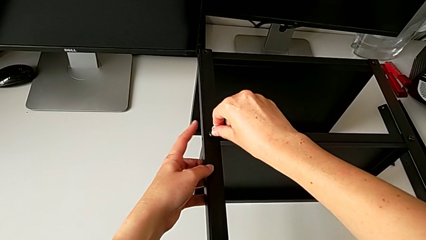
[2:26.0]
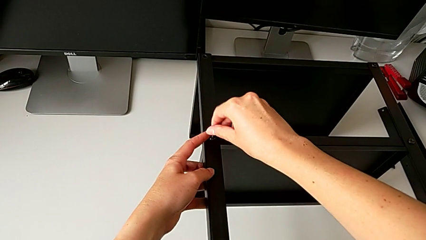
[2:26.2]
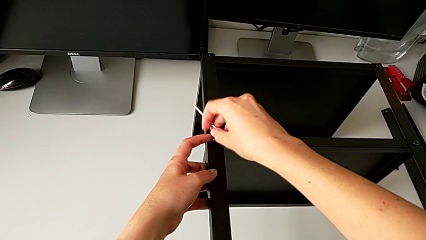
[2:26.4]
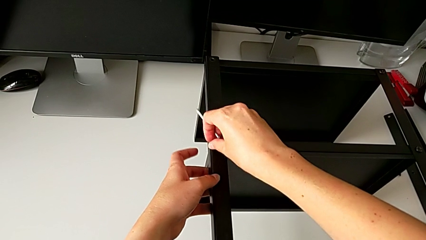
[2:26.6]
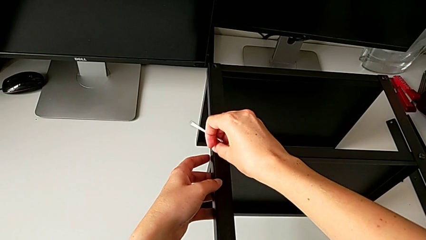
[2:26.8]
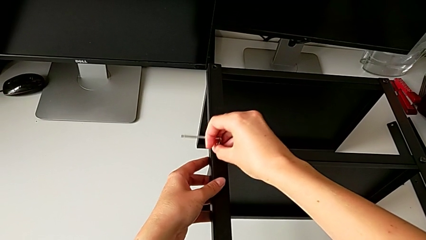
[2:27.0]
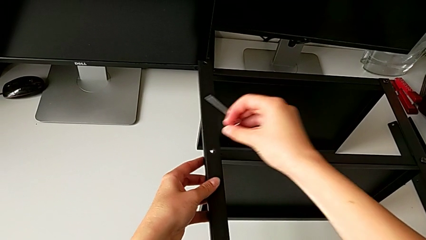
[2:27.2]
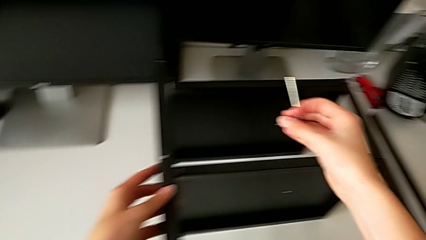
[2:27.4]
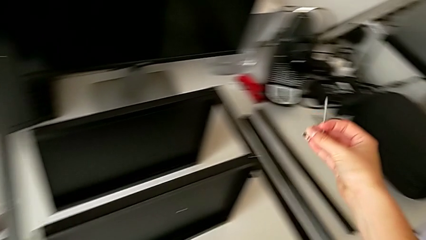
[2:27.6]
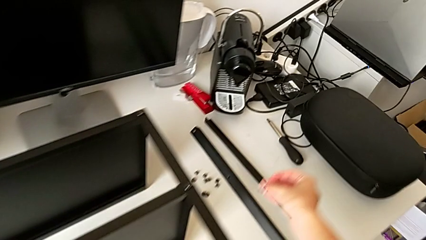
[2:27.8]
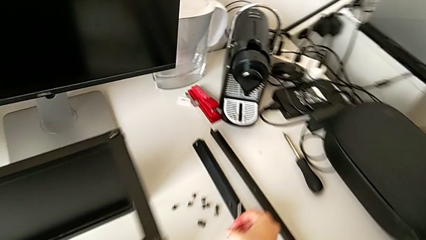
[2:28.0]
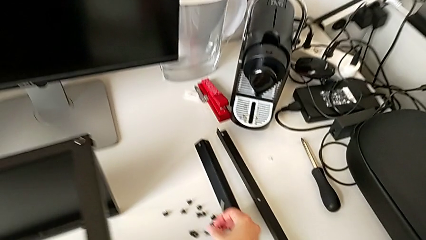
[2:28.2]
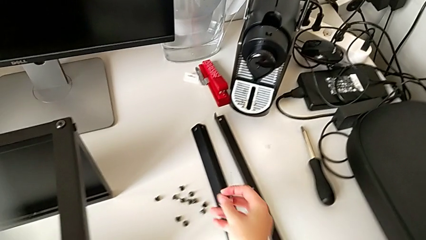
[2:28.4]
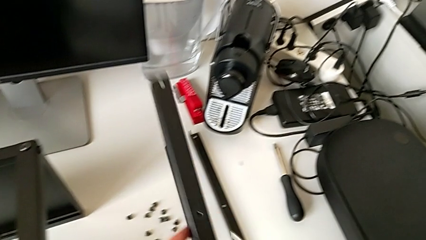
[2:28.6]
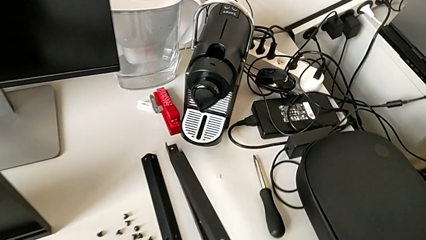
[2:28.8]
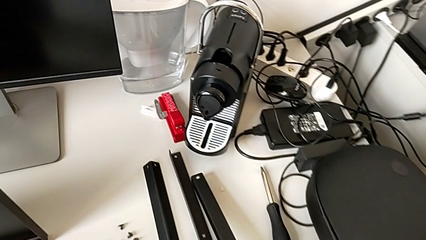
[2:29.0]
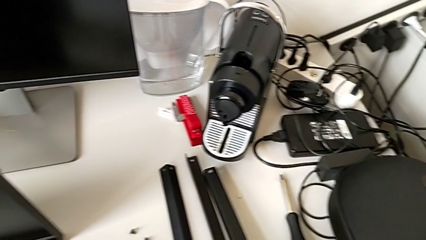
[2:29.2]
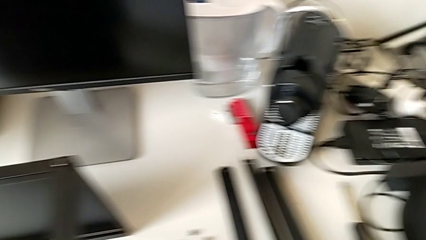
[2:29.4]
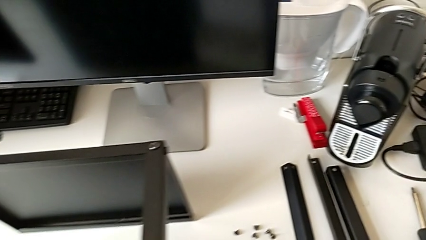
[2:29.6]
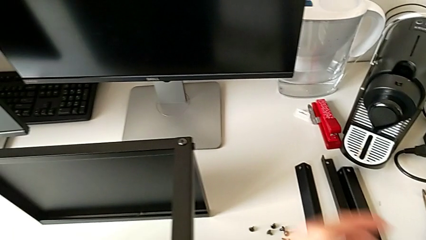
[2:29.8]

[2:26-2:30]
The camera wearer is disassembling the third leg of the table. They withdraw the Allen wrench with the right hand, disassemble the hex socket head with the right hand, disassemble the third leg, place the hex socket head and place the third leg.

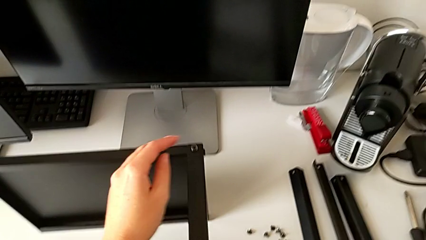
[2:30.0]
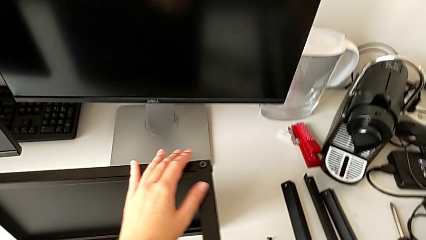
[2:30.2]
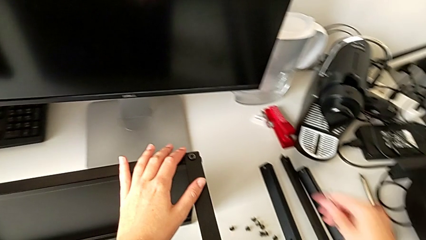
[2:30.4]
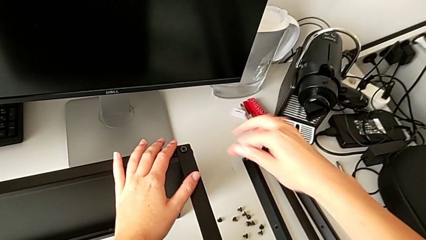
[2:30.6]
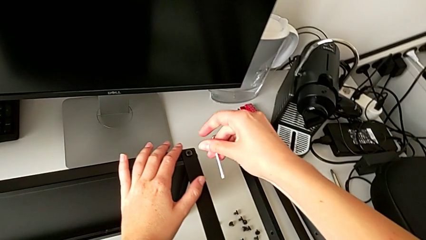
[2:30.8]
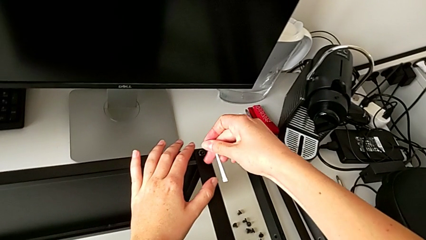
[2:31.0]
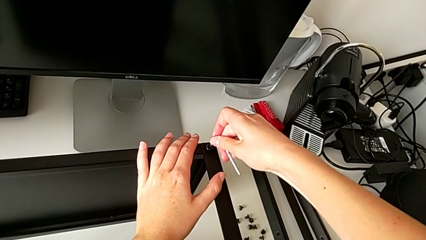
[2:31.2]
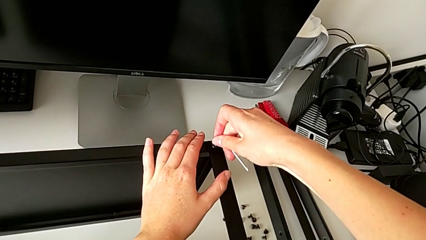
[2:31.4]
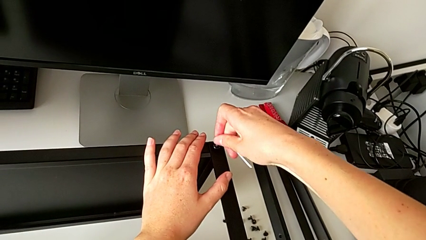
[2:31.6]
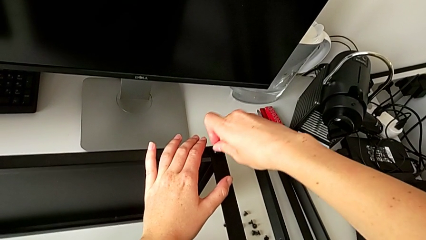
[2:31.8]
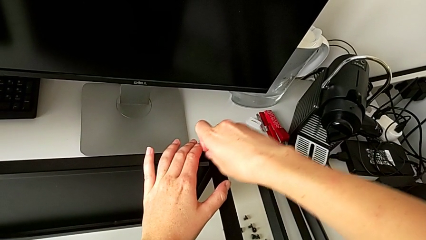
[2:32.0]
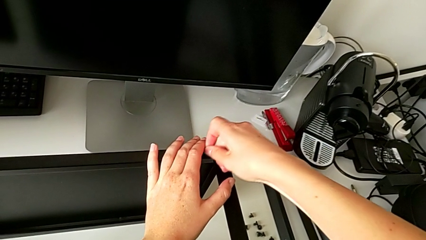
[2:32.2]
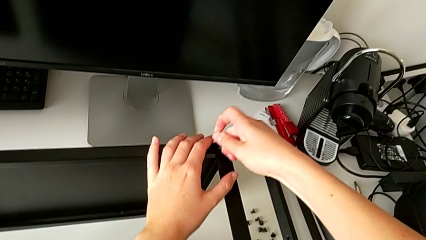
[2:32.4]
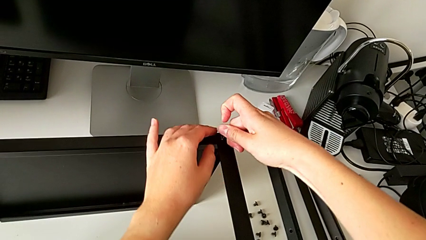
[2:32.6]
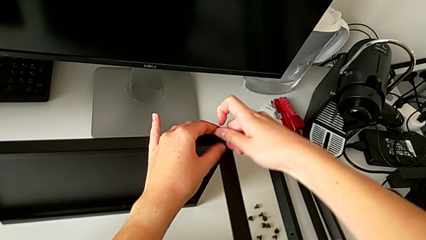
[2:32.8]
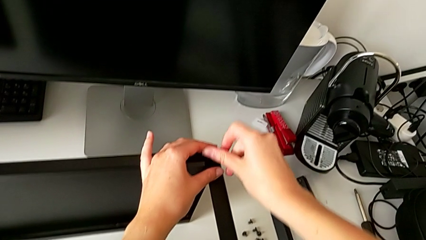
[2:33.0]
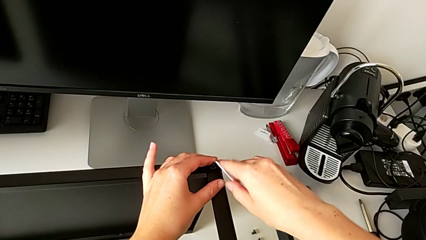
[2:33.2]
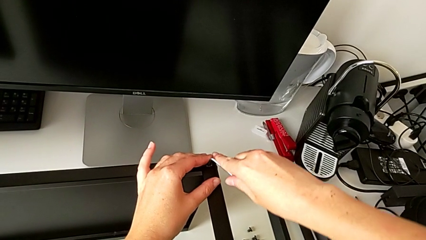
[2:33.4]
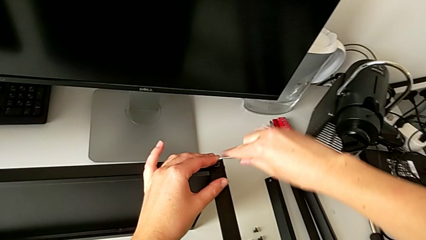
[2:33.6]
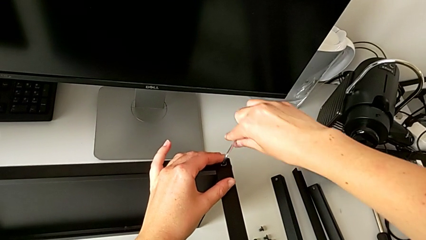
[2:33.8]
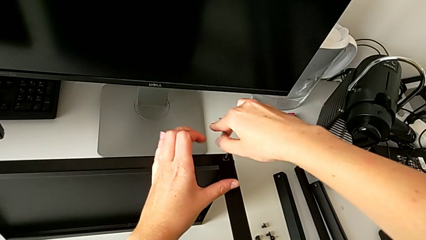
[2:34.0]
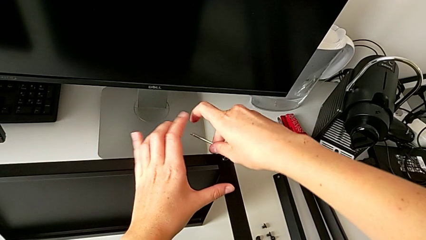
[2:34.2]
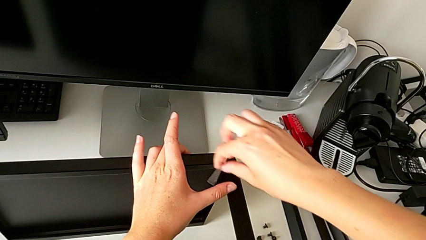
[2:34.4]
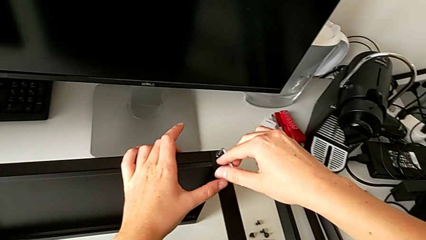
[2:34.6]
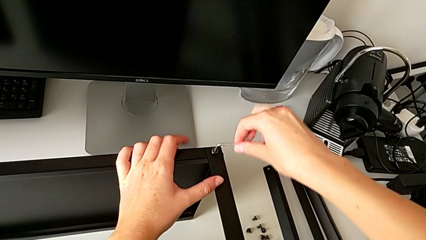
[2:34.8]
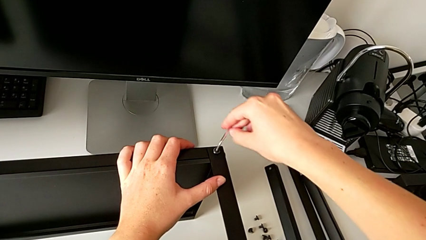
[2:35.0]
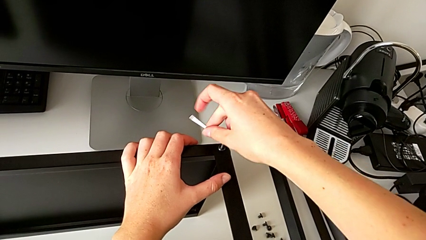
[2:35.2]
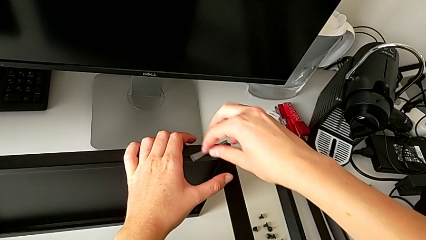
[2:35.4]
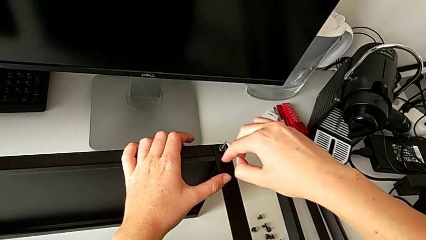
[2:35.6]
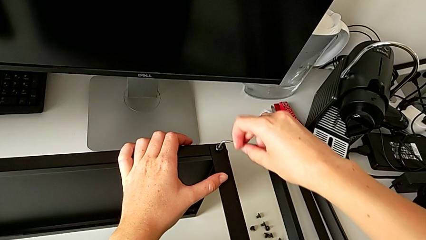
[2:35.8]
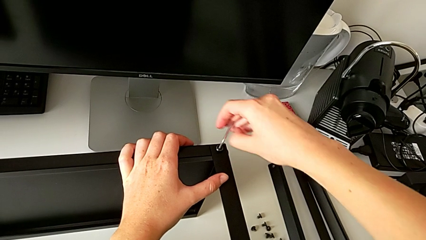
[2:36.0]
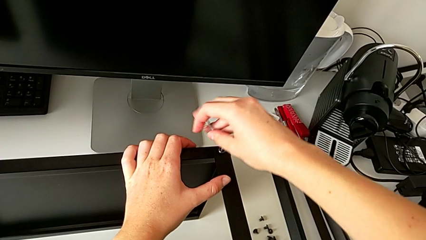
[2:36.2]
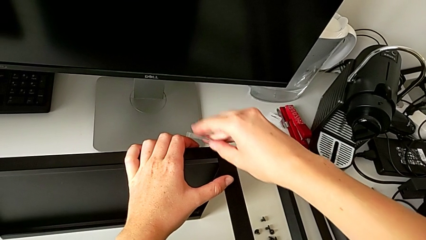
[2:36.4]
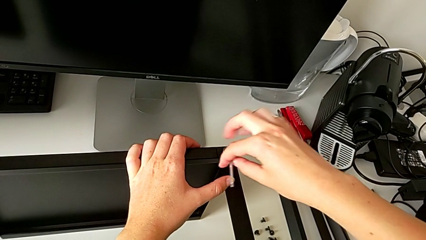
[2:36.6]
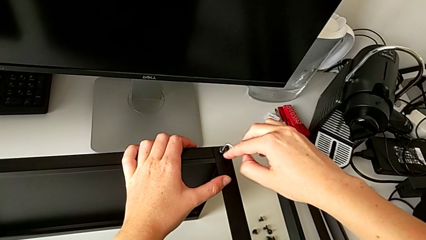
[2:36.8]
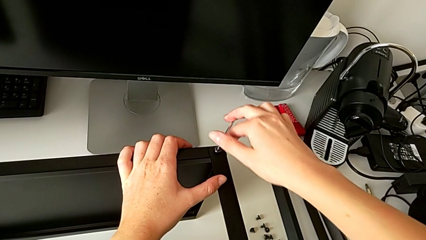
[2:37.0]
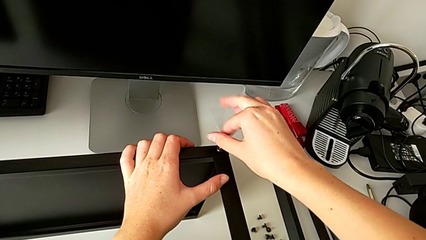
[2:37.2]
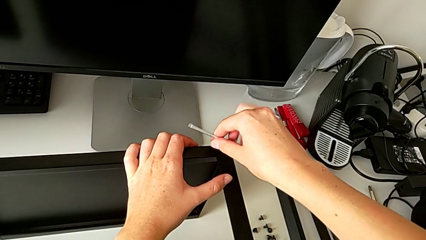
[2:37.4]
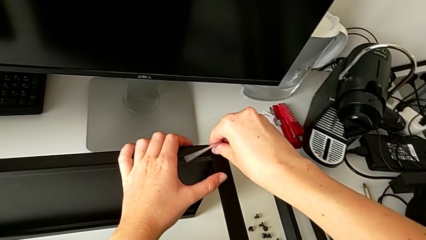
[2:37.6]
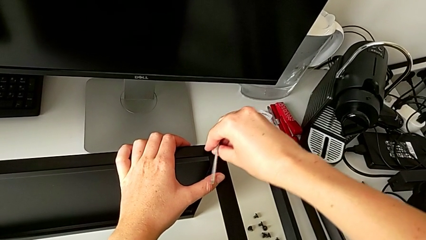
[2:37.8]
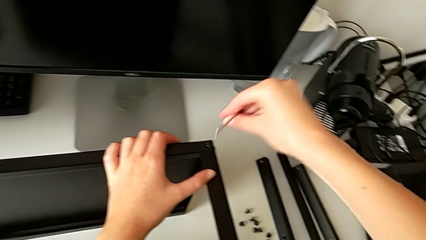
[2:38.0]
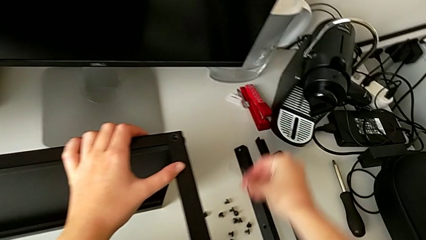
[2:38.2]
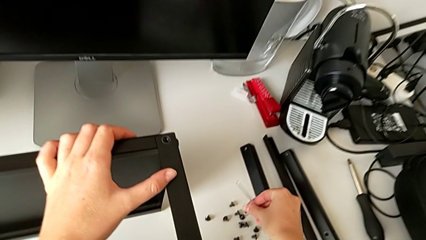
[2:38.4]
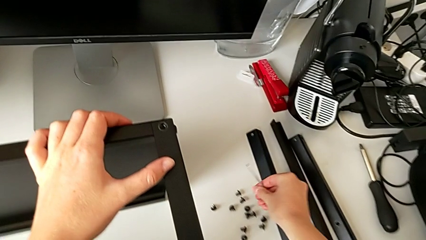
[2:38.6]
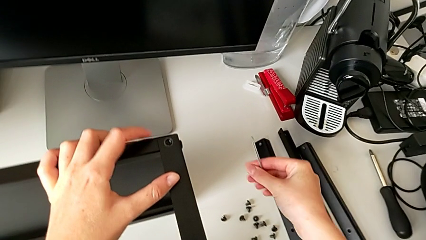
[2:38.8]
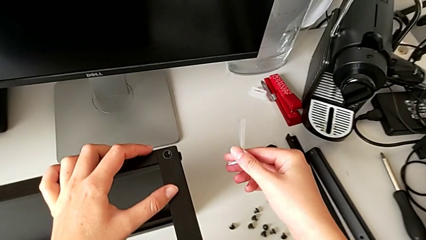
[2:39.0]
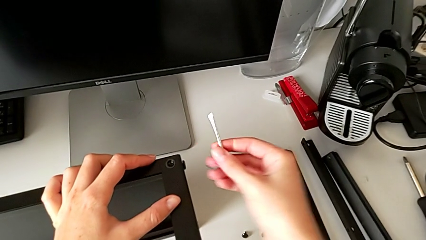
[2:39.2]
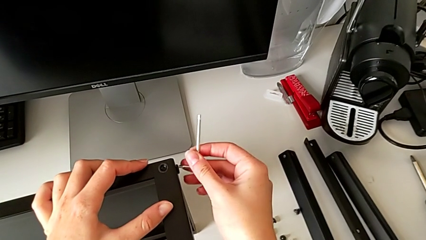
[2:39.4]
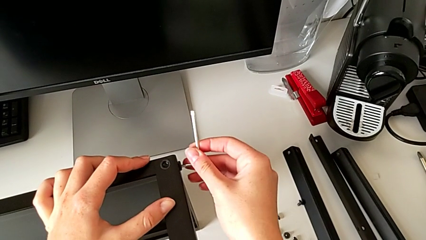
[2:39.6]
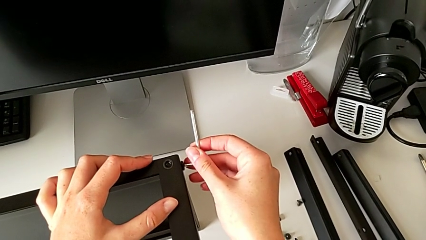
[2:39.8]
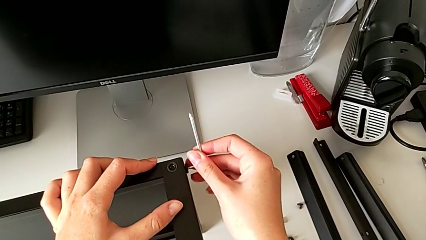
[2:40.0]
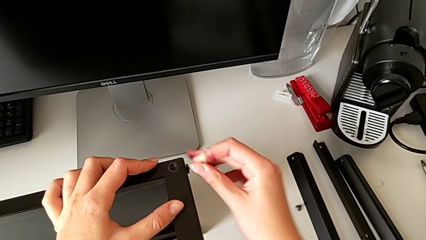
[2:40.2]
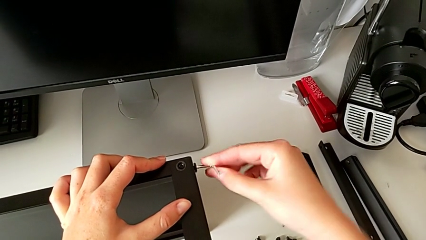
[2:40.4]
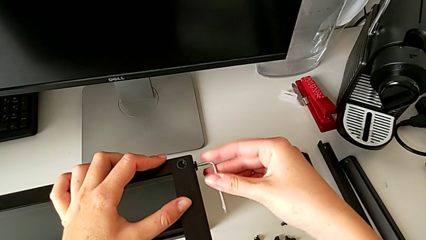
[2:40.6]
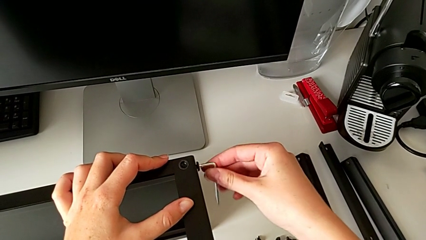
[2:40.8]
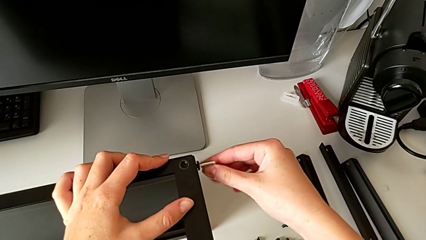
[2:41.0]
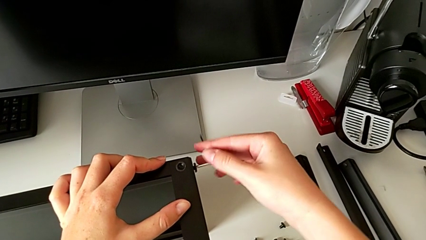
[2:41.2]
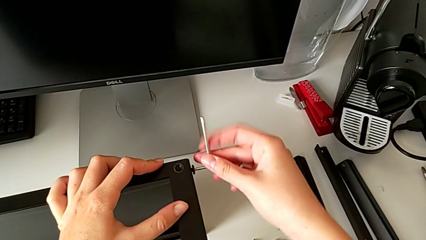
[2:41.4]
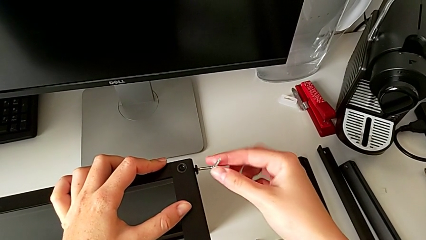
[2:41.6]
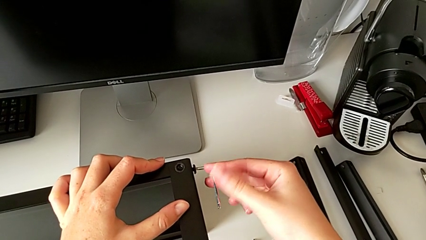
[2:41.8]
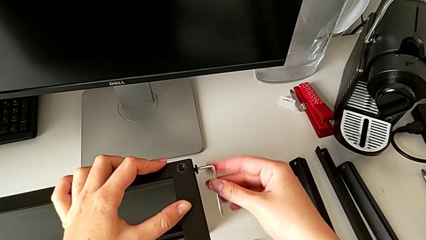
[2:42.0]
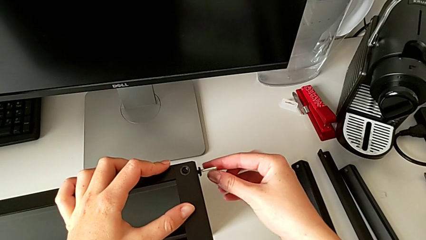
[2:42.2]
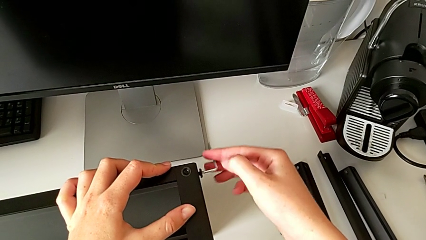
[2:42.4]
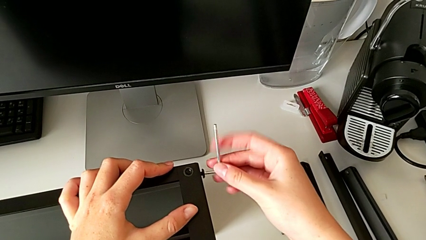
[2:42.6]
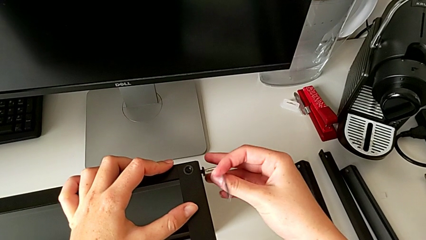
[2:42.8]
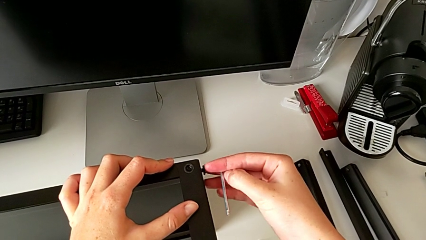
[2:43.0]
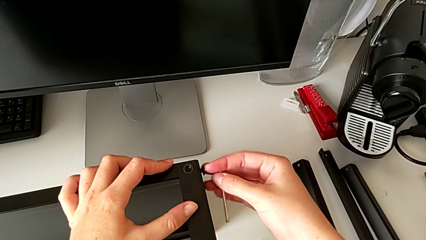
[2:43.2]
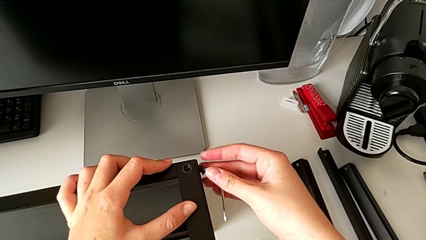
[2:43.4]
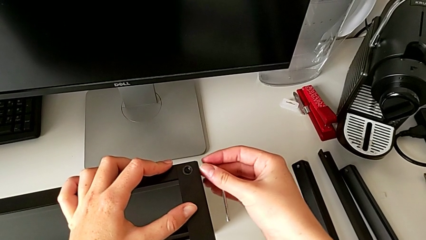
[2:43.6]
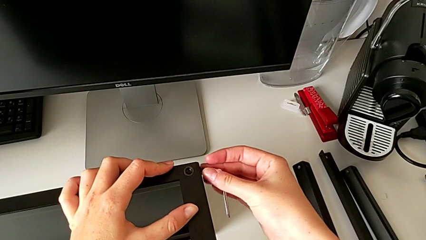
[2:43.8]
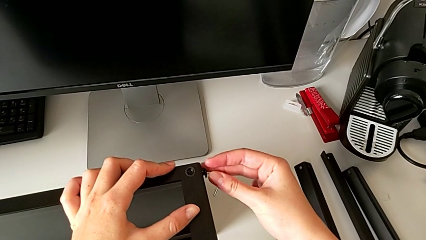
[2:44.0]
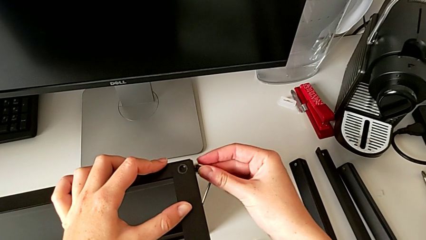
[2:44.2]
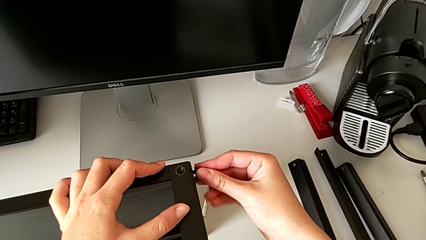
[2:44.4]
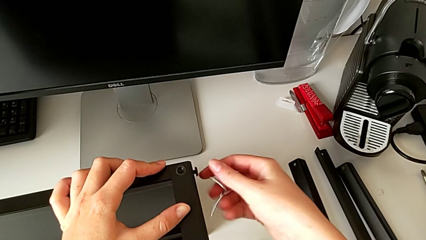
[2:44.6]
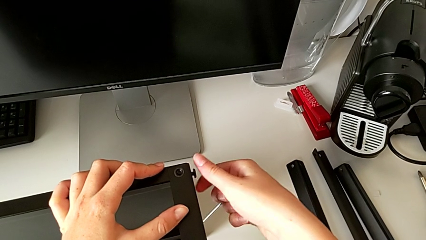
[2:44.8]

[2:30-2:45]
The camera wearer is disassembling the fourth leg of the table. They insert the Allen wrench, unscrew the hex socket head, withdraw the Allen wrench, disassemble the hex socket head, place it, insert the Allen wrench, unscrew the hex socket head and withdraw the Allen wrench.
